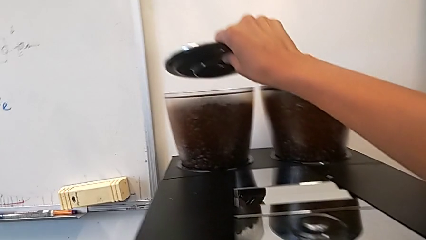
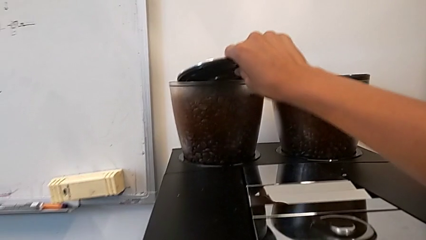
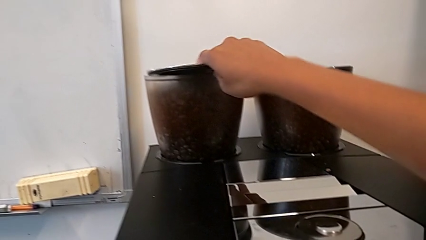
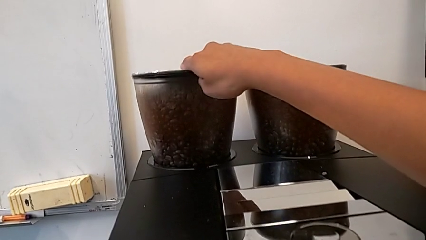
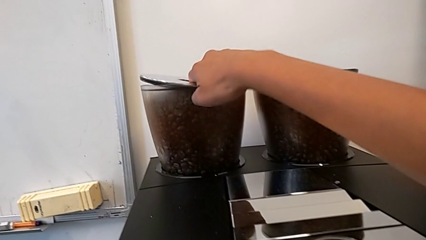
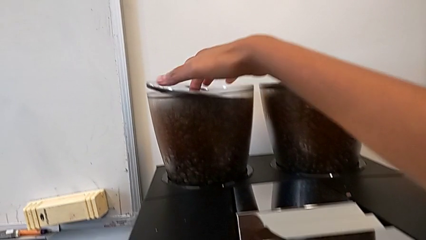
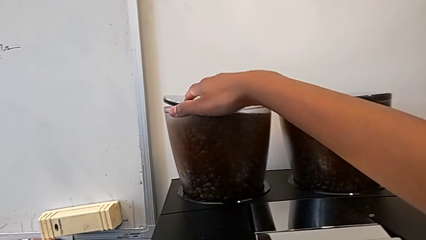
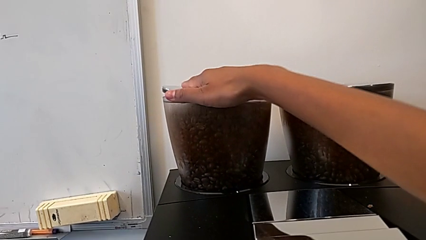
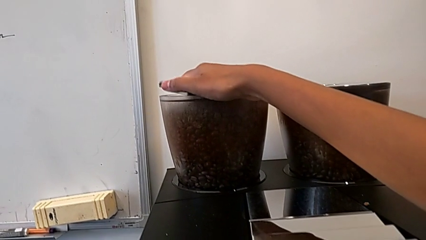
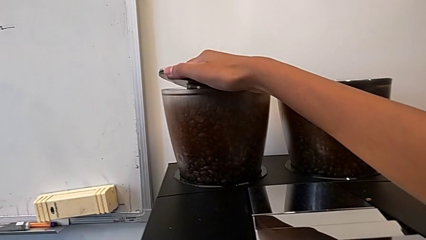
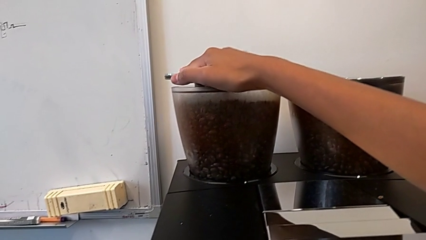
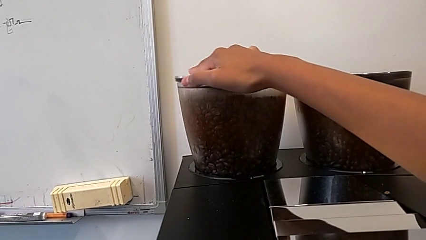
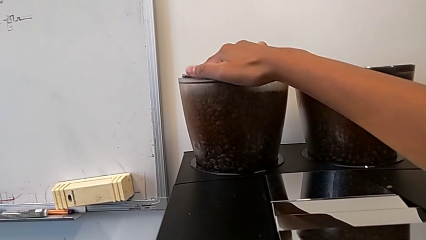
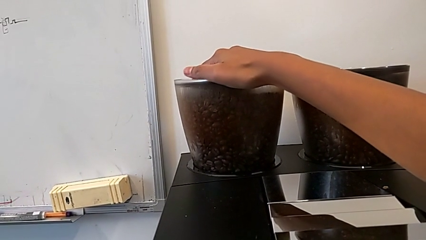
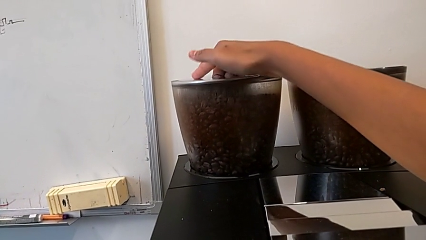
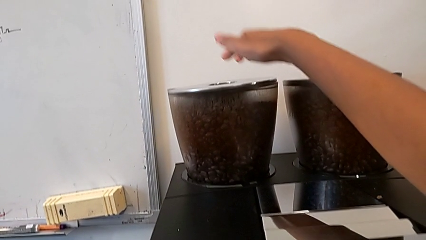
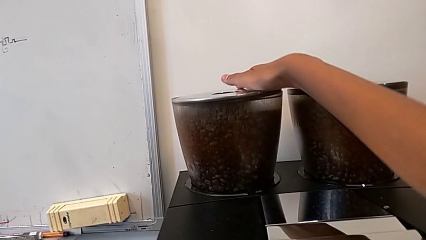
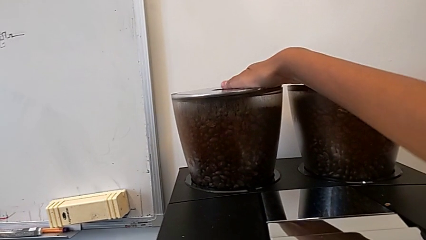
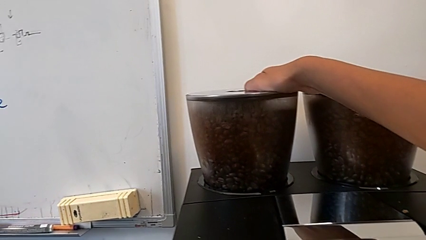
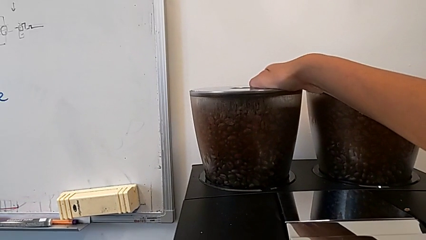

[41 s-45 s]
The camera wearer is pouring coffee beans into the espresso machine. They place the bean hopper lid.

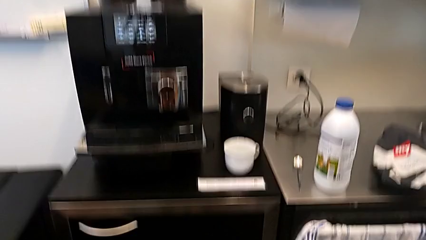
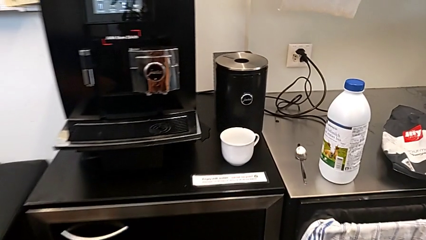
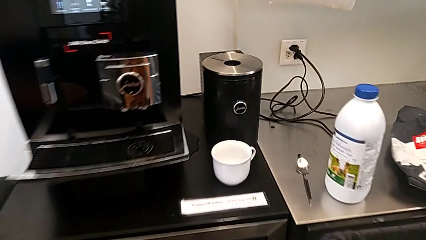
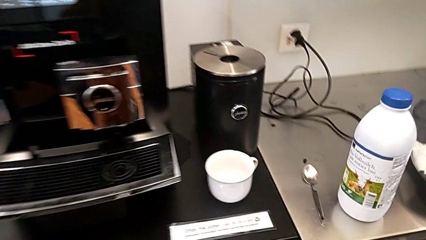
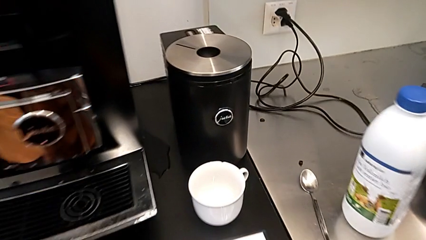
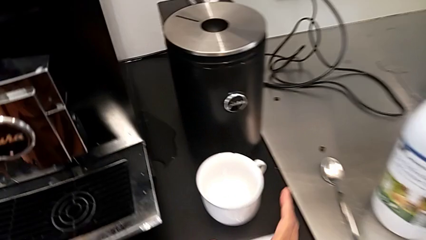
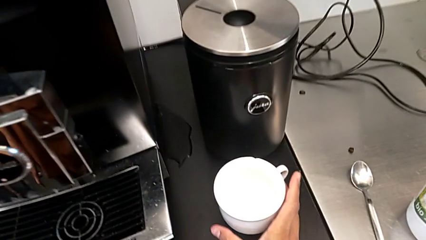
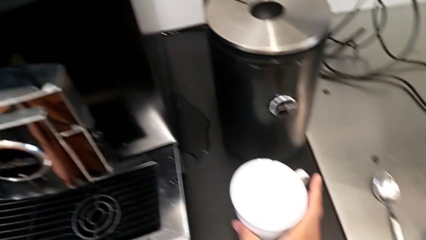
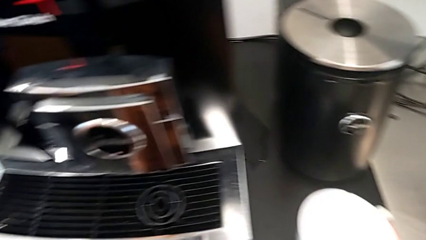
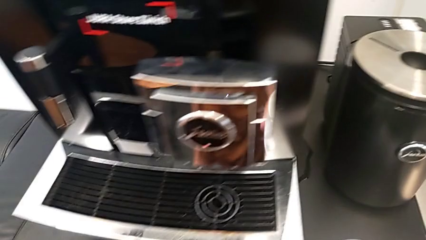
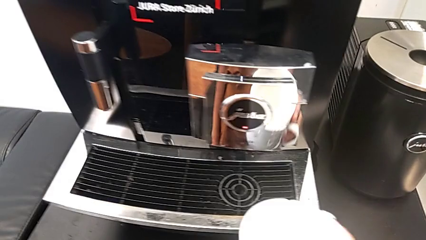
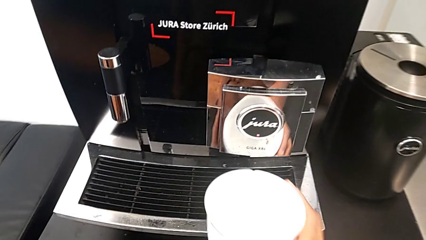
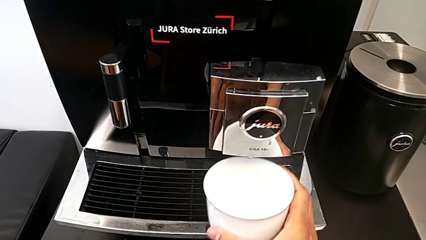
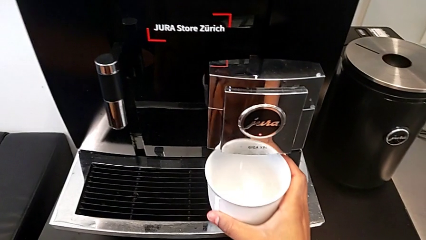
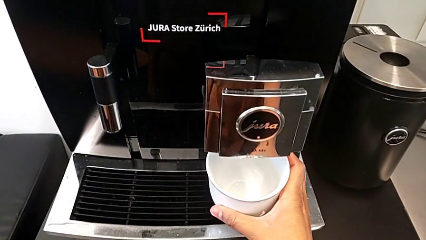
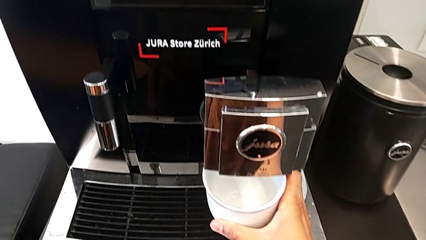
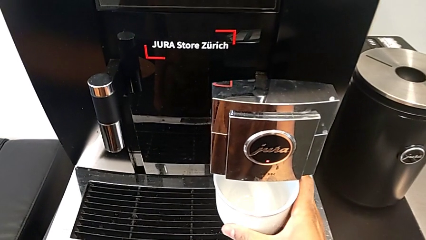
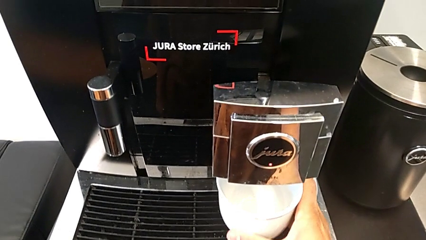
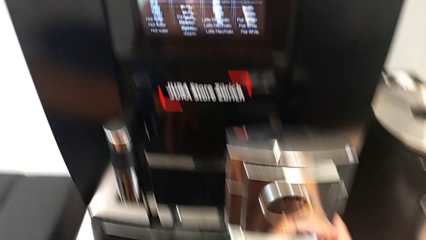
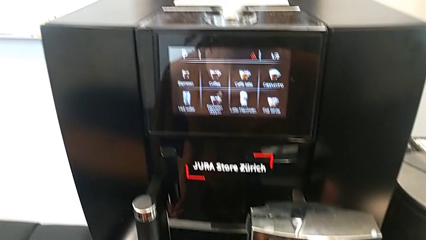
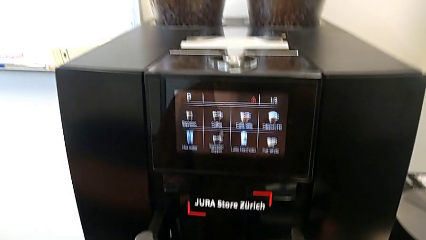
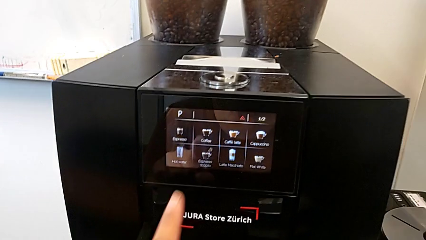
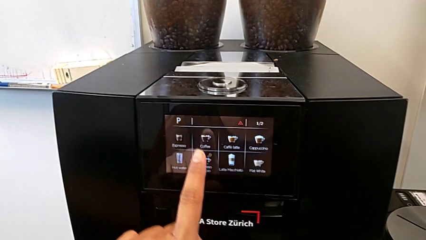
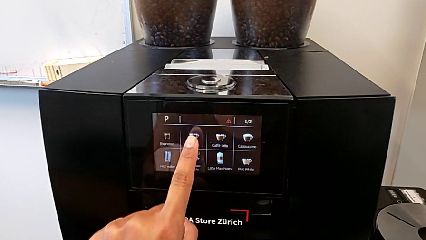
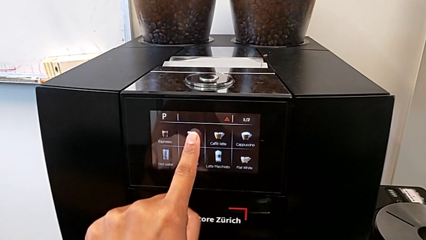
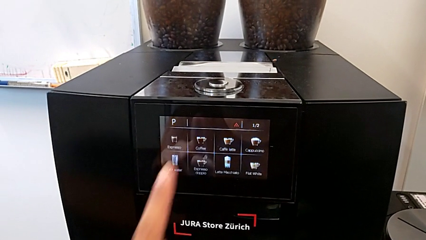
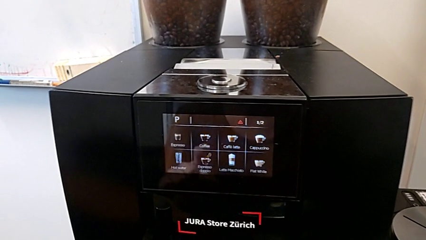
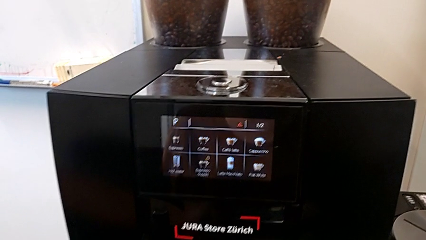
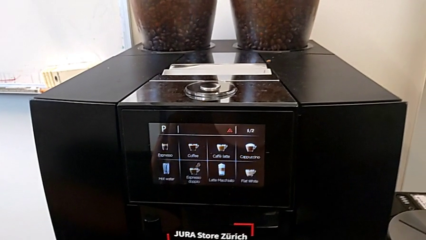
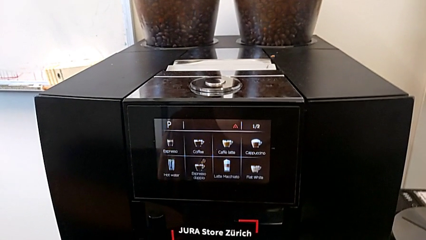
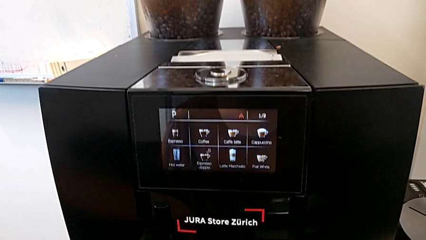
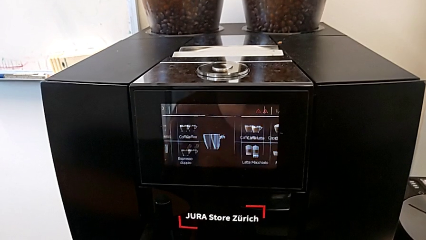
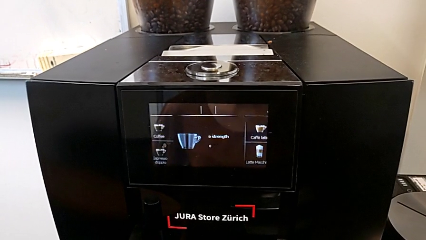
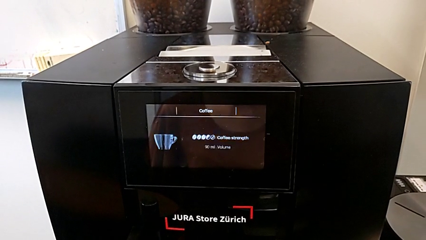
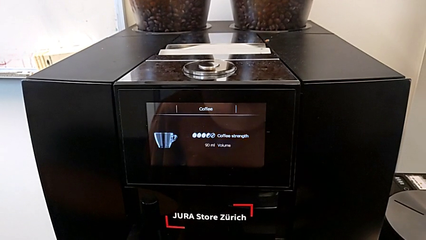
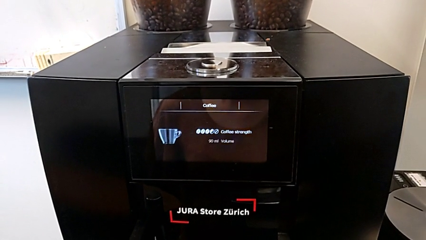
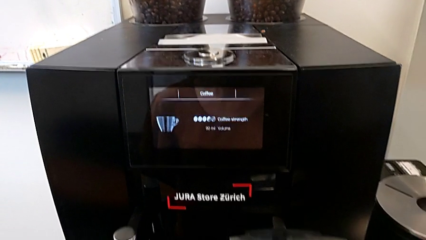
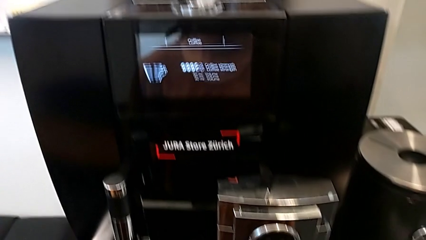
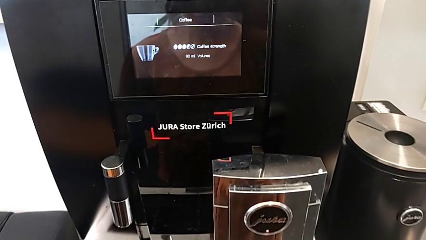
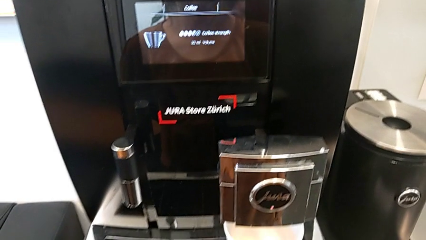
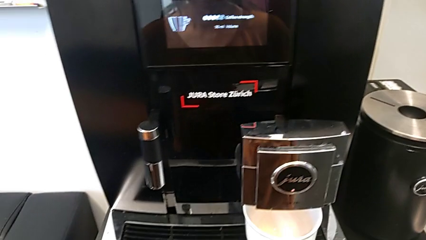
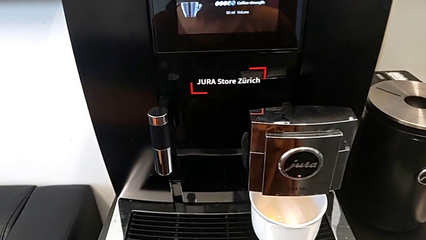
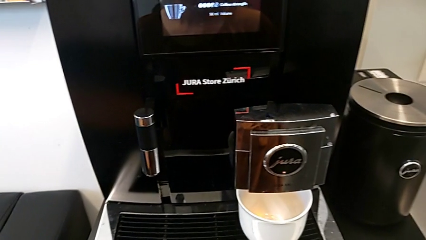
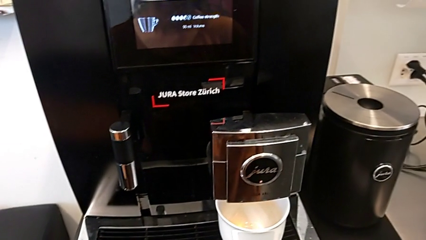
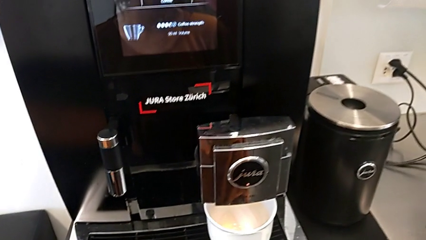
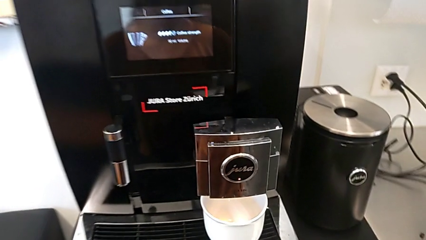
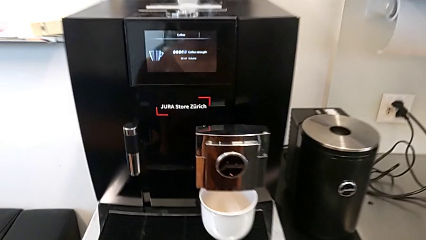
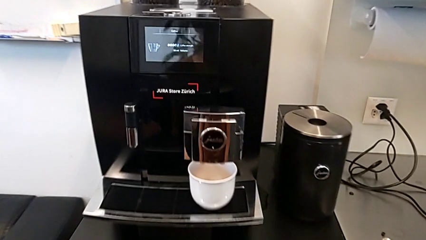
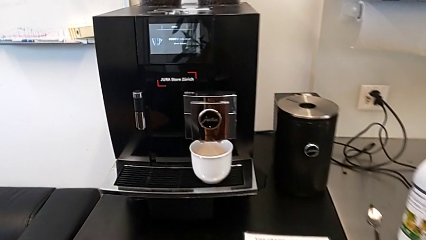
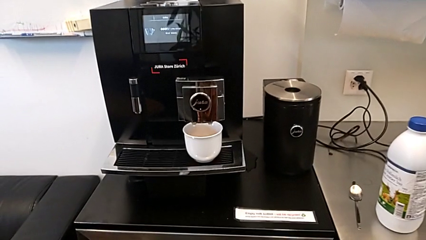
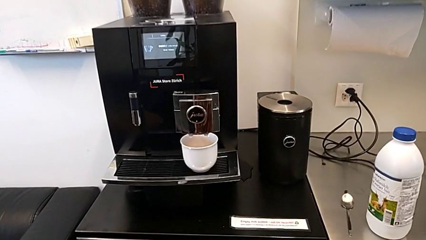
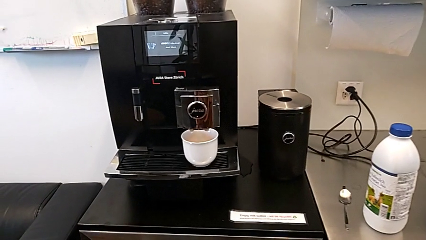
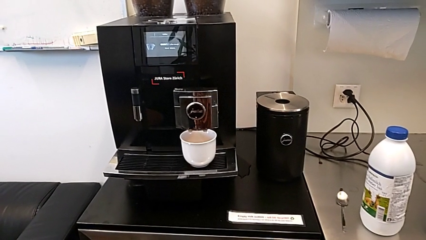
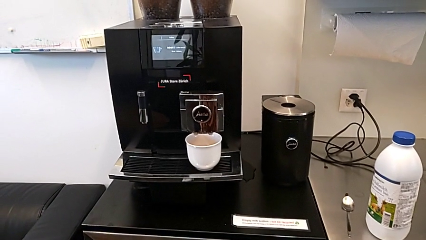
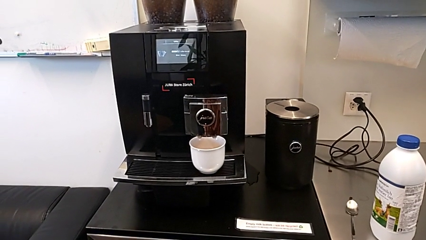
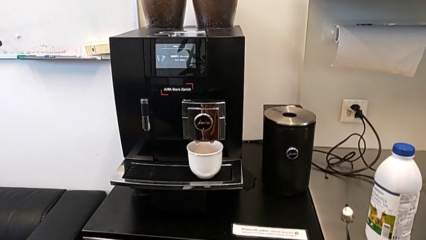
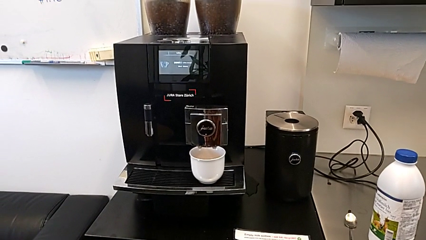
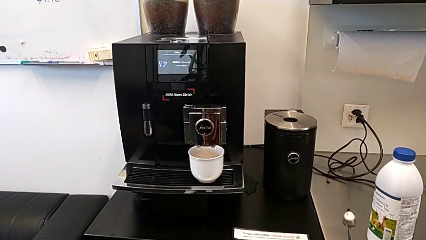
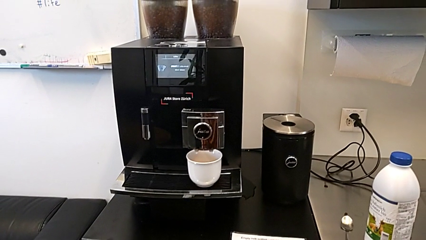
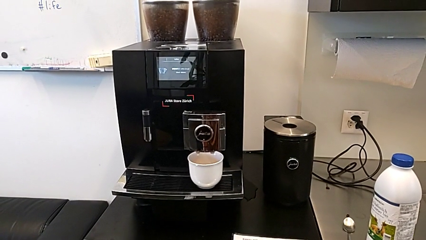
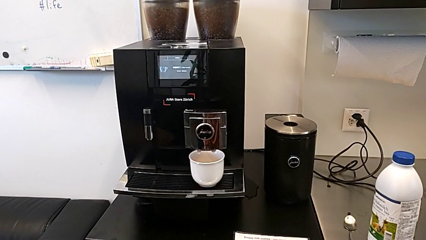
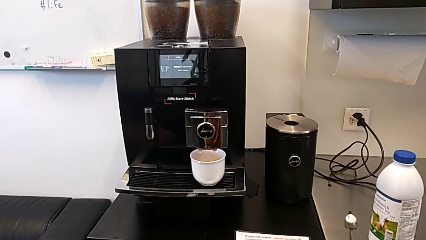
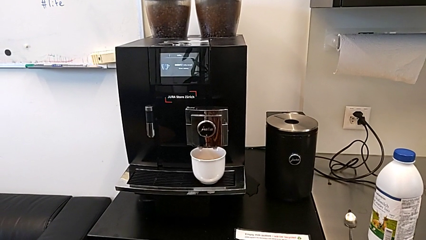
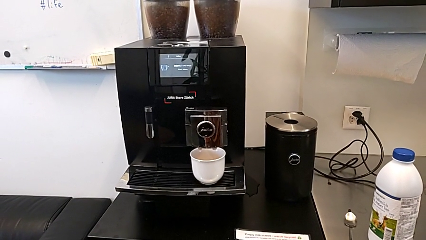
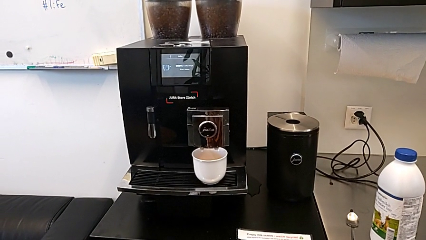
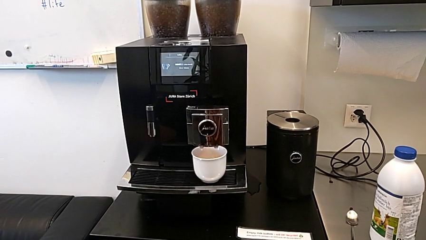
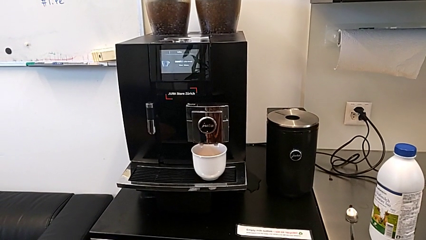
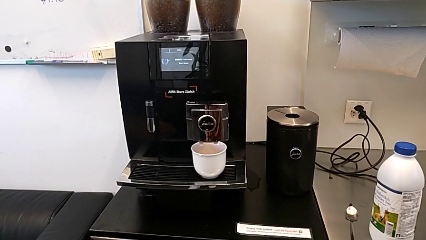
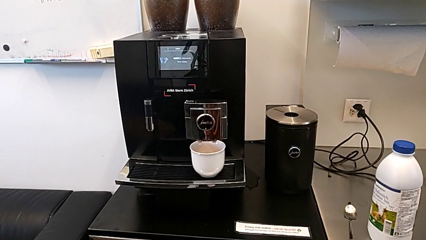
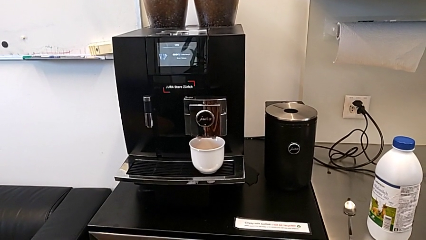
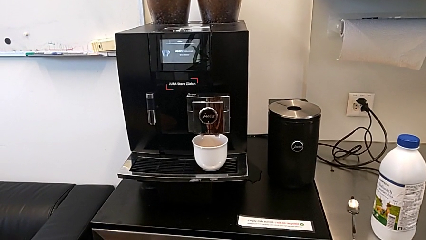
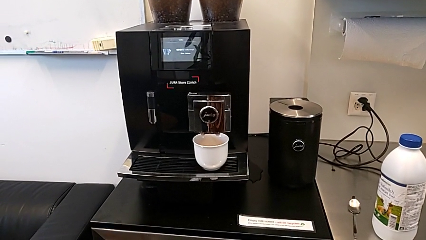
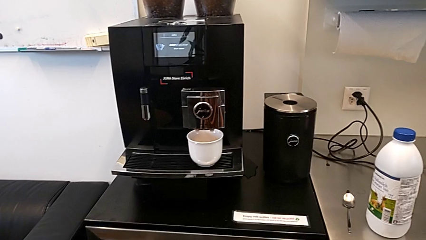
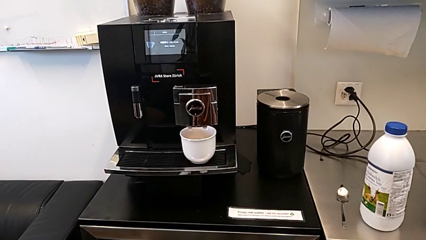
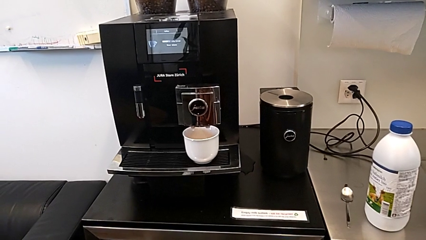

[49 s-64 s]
The camera wearer is using the espresso machine to make a cup of coffee. They grab the cup, place it and press the second button.
